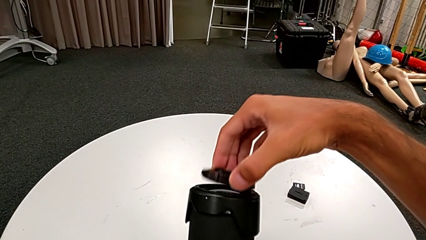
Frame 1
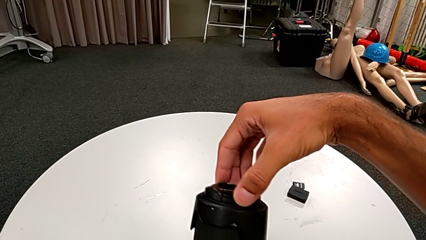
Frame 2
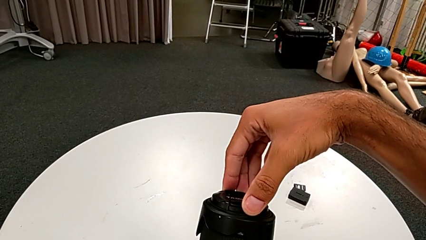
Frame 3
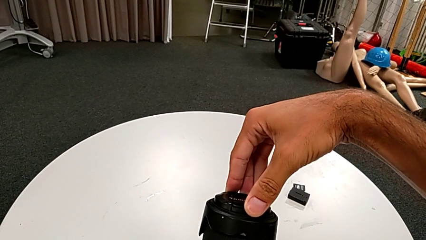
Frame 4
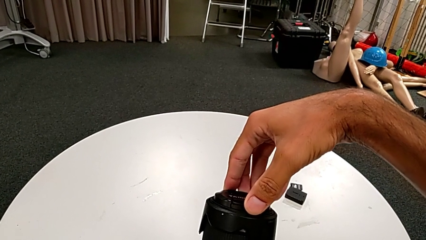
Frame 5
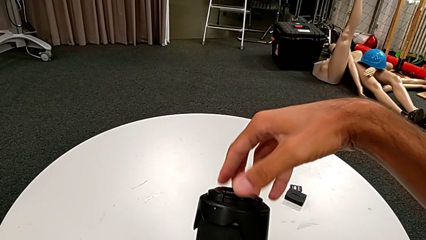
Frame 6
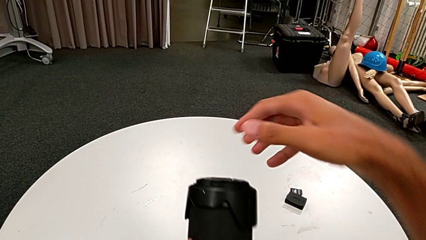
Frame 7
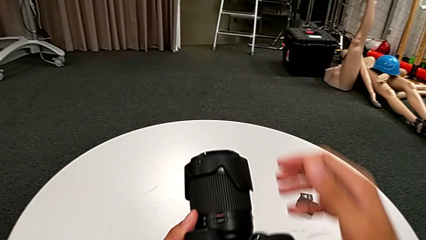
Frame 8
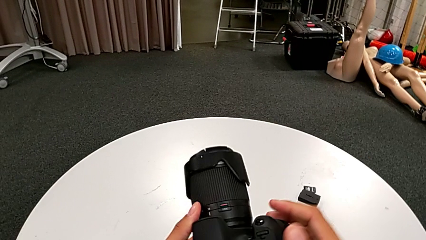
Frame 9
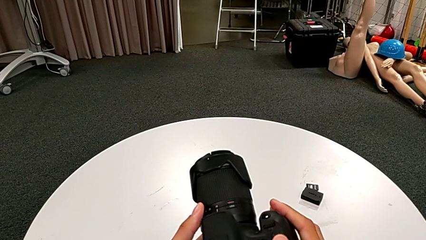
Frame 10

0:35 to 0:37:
The camera wearer attaches the lens cover. They insert the lens cover.

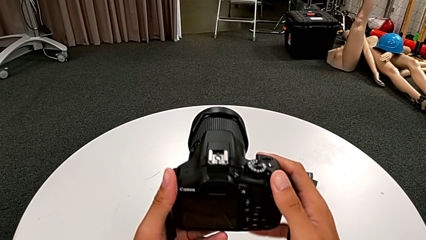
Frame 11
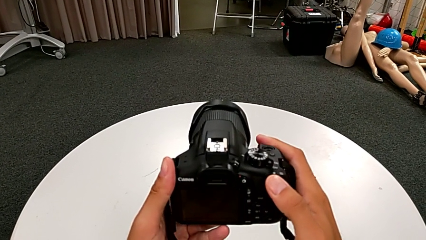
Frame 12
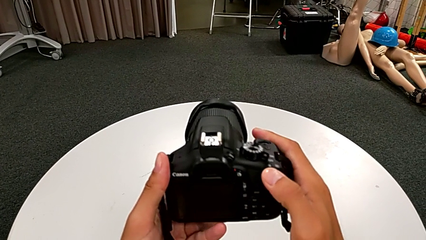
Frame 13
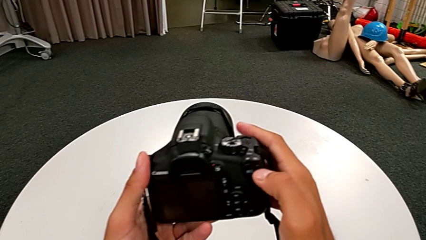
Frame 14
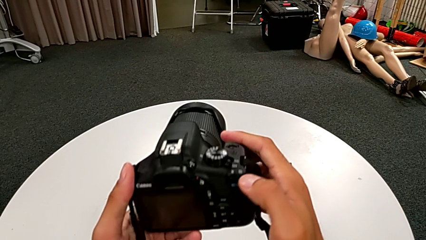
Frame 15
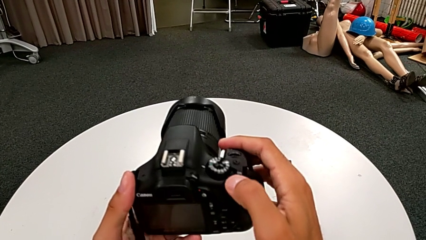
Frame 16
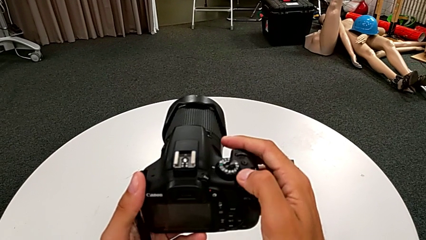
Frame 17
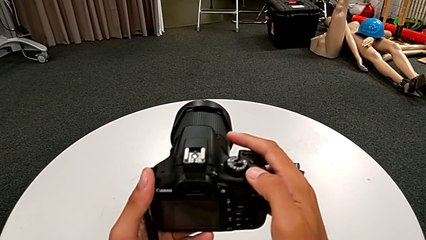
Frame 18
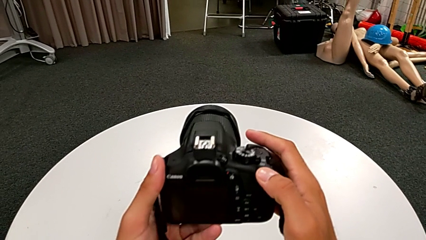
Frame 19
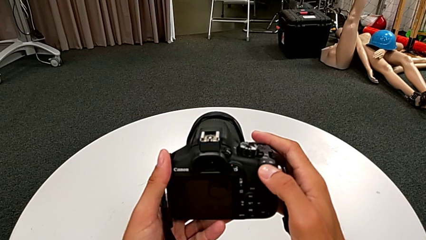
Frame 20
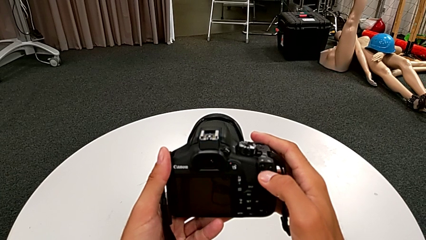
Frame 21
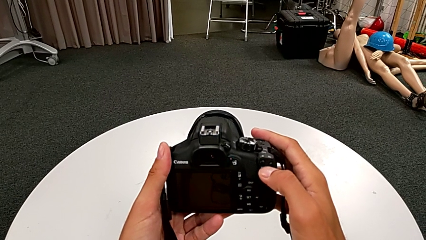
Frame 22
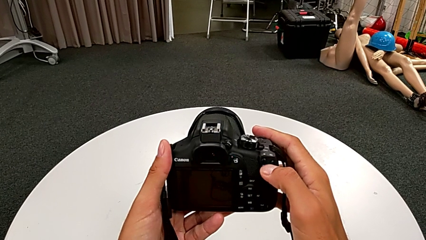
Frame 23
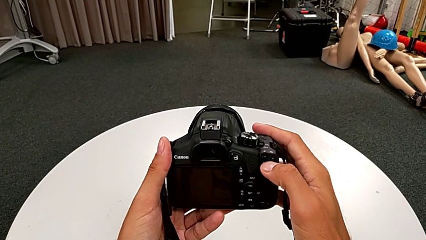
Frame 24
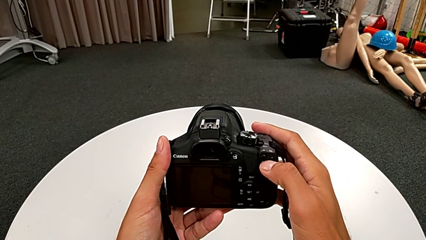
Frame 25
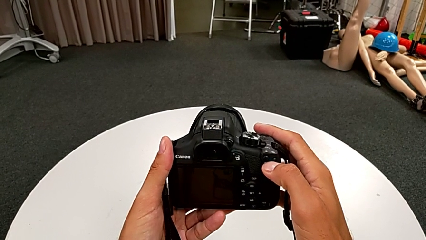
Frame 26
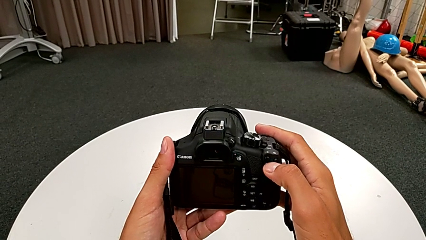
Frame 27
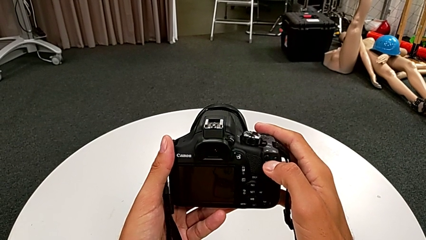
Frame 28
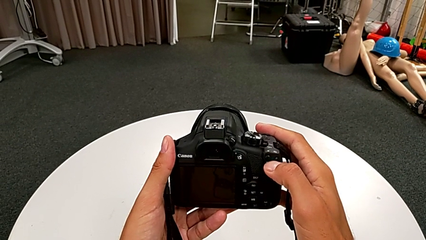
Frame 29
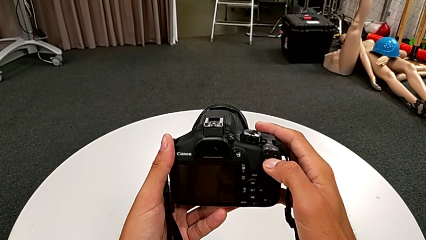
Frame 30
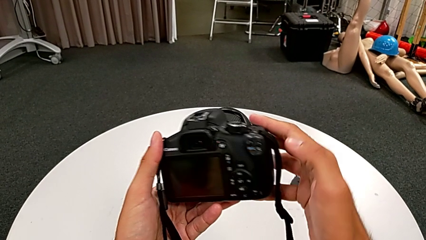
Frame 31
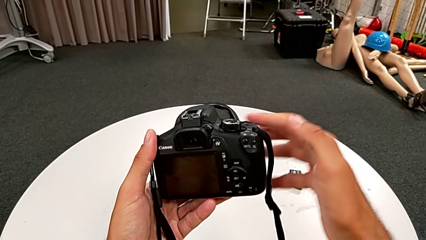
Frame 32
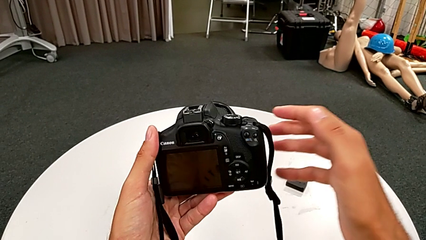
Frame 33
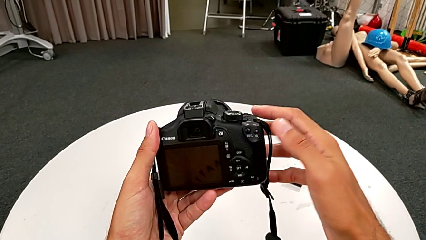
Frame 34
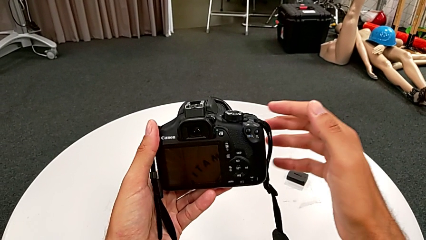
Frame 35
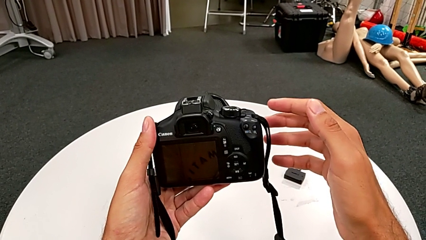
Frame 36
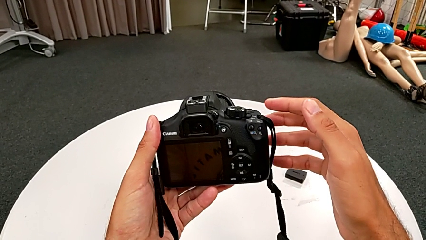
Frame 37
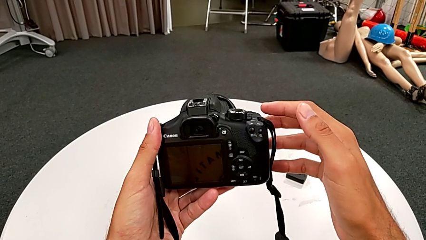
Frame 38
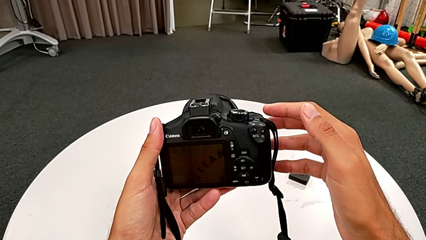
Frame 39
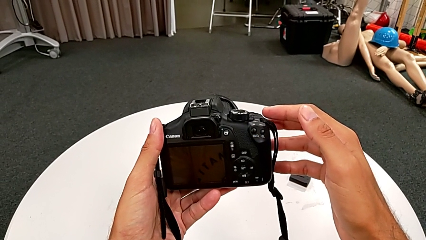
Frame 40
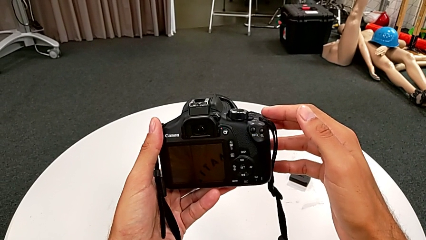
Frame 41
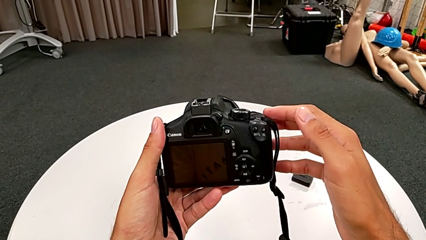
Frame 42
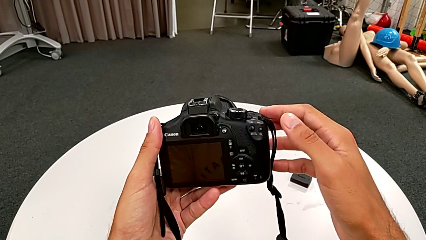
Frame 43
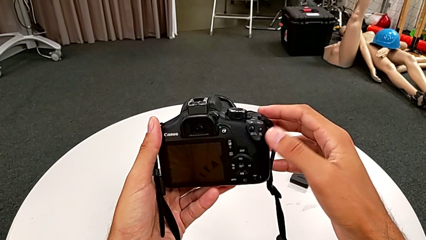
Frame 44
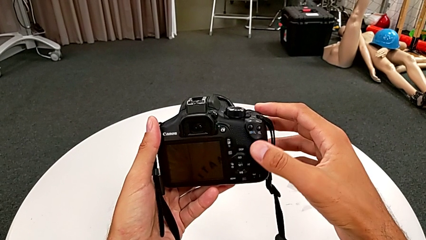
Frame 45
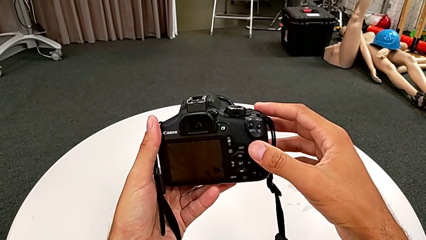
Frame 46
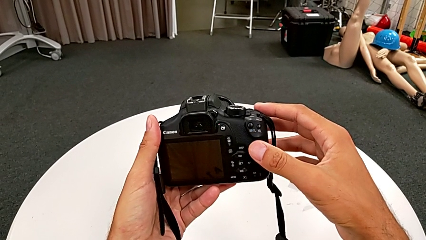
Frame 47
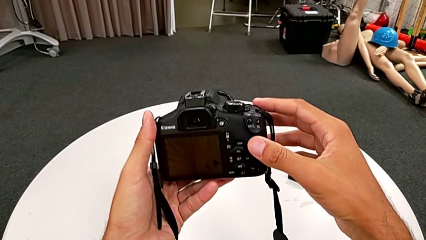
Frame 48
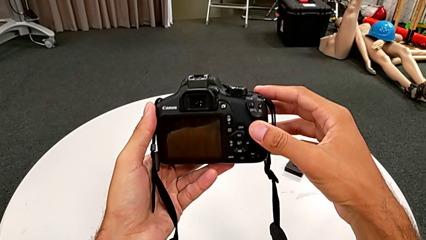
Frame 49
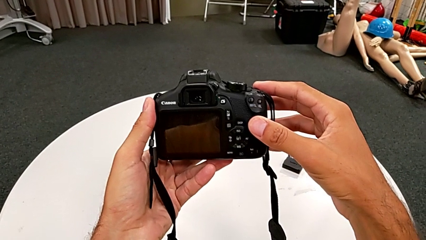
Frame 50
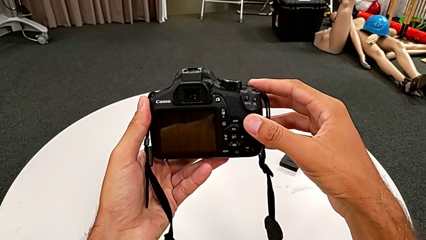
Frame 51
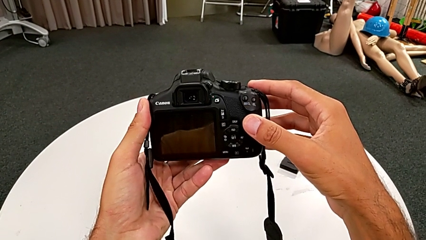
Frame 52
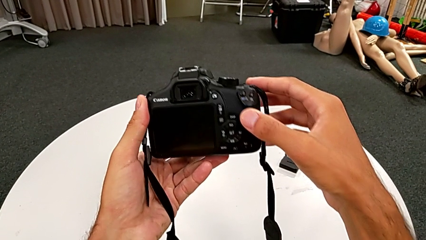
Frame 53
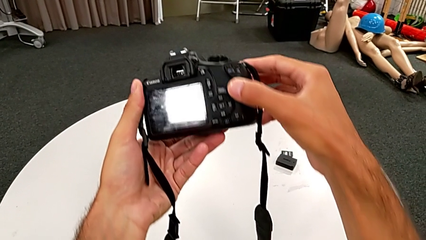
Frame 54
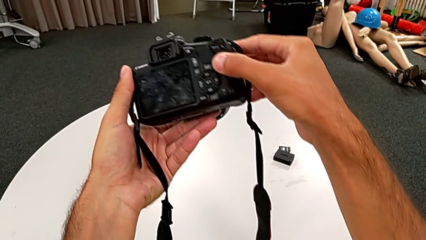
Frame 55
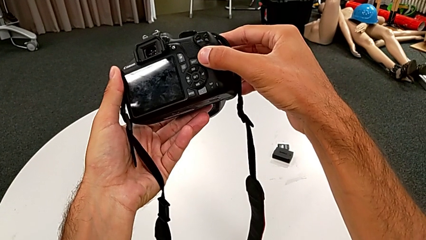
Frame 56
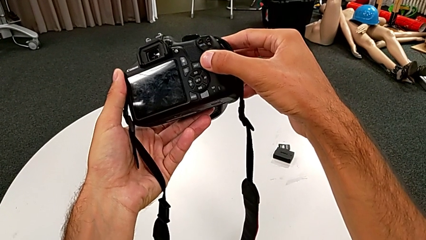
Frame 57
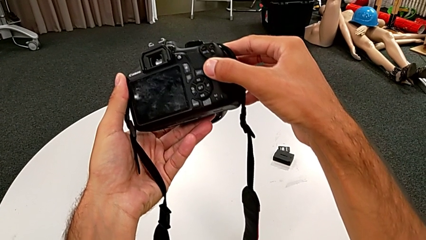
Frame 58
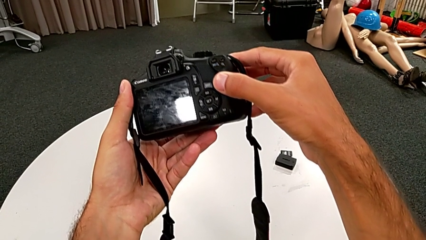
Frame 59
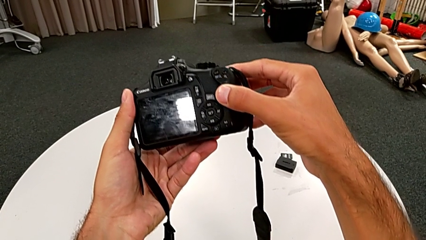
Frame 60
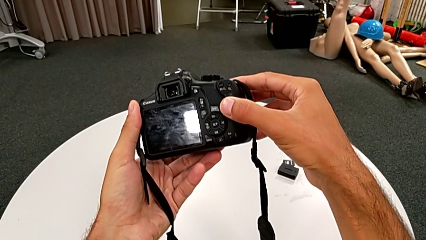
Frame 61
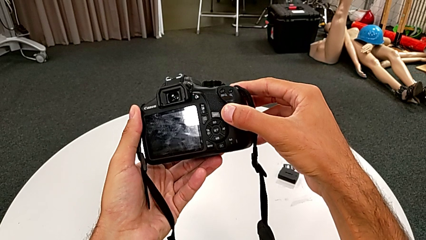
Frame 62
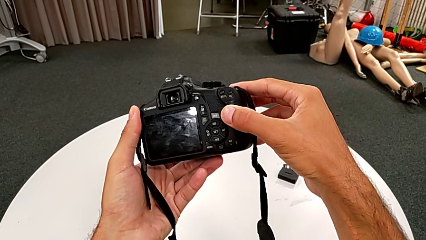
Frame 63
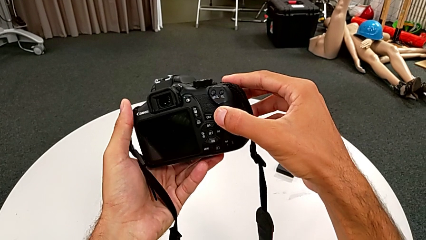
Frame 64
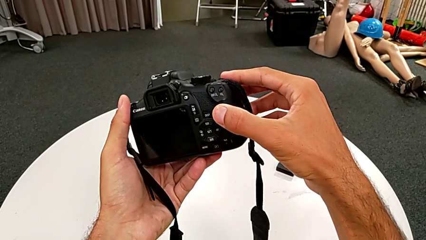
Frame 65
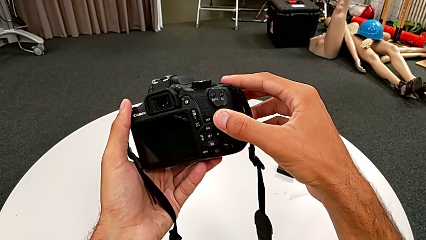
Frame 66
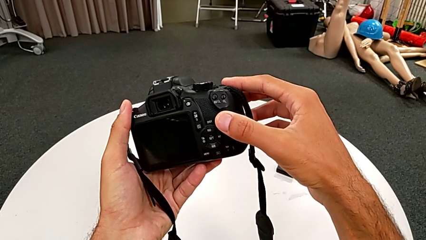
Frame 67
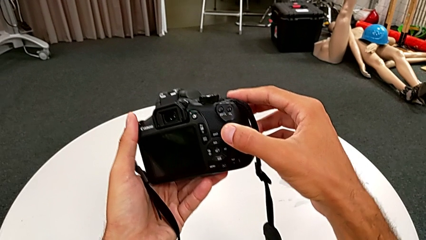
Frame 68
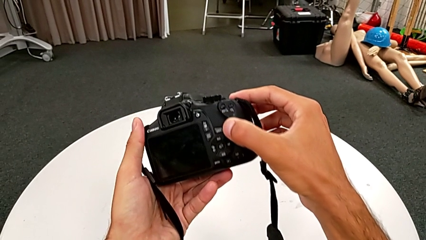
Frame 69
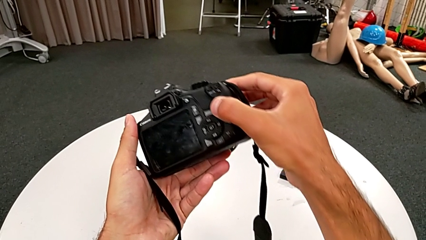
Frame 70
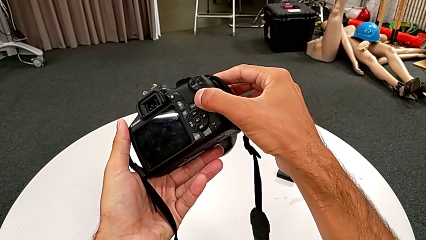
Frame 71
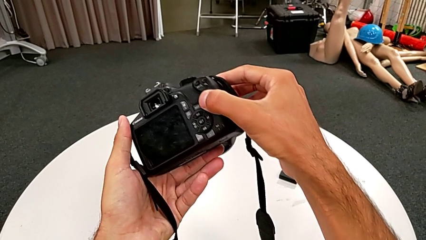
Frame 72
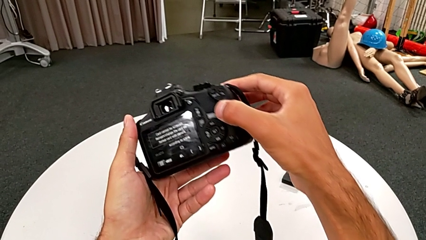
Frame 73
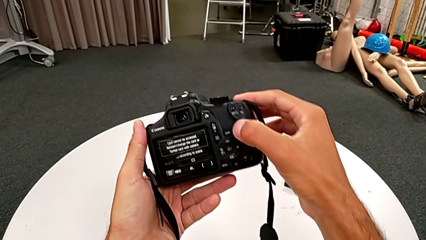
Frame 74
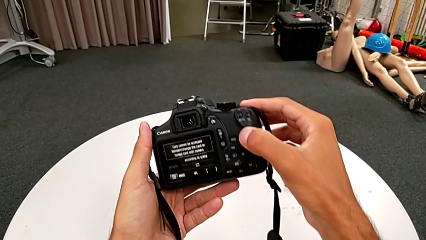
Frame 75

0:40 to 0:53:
The camera wearer turns on the DSLR camera. They slide the power button and inspect the black DSLR.

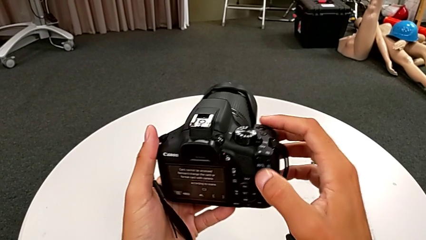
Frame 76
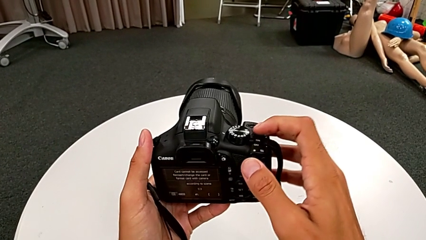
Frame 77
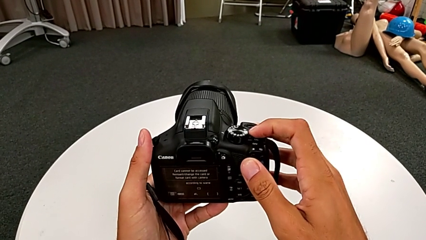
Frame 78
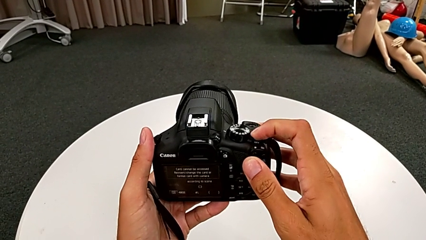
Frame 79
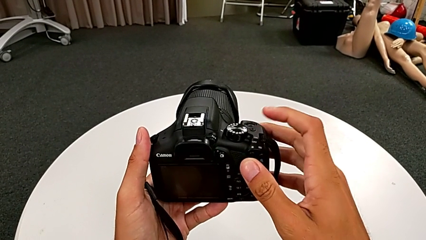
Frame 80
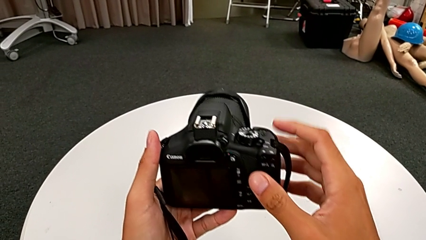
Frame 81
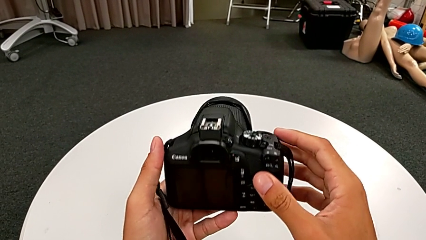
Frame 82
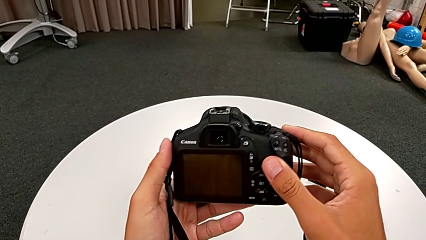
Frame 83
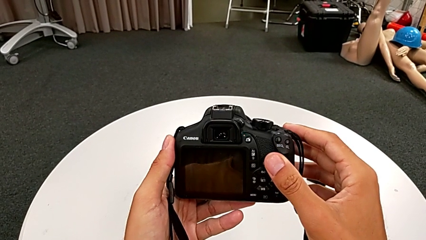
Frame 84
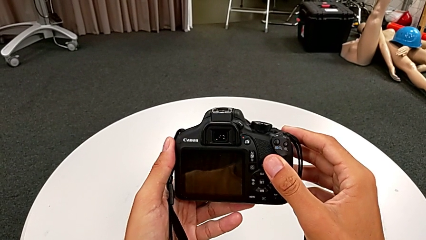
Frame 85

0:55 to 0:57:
The camera wearer turns off the DSLR camera. They slide the power button.
